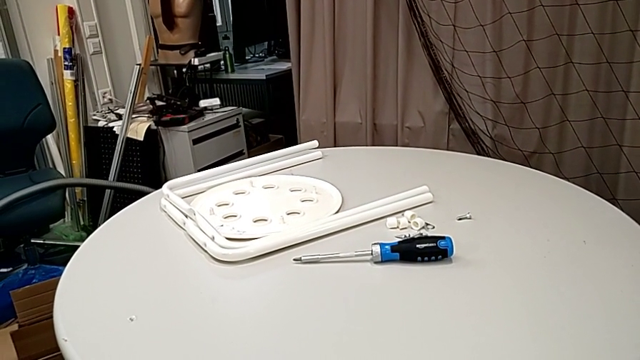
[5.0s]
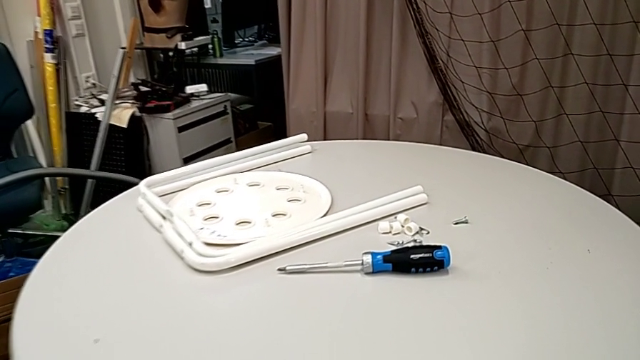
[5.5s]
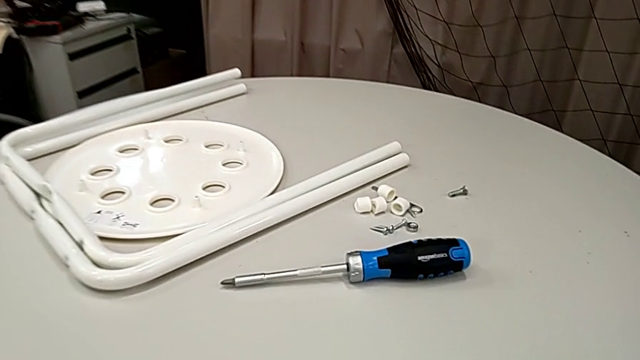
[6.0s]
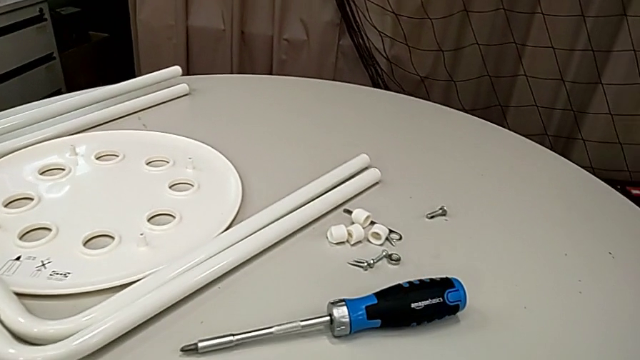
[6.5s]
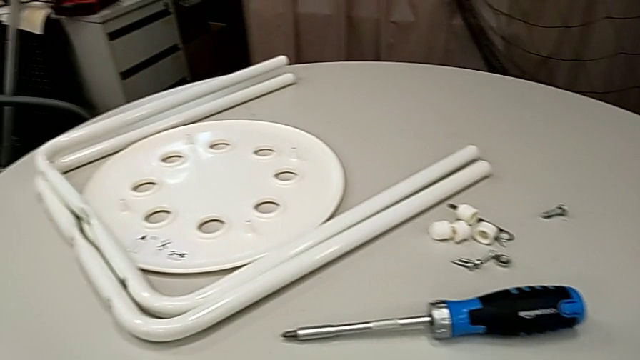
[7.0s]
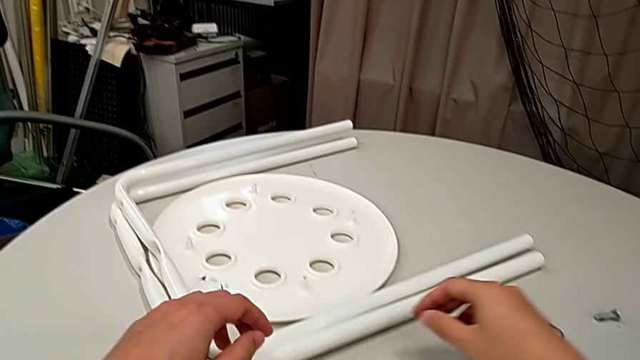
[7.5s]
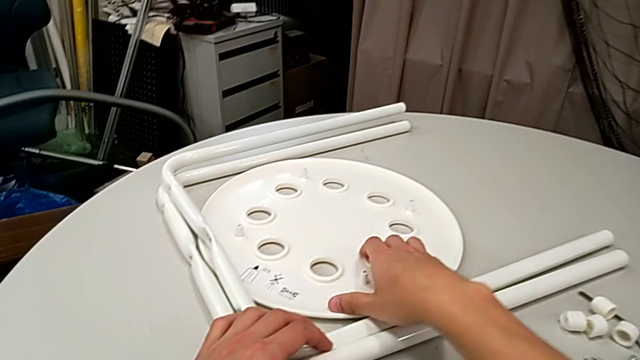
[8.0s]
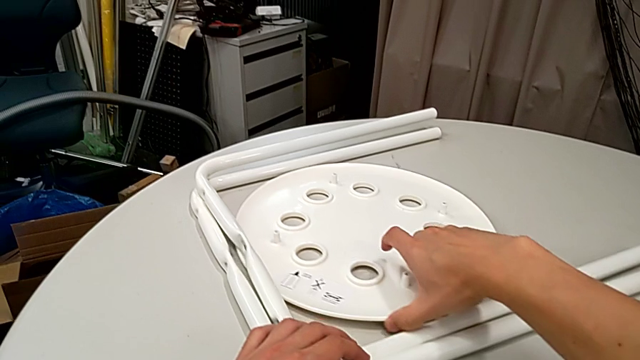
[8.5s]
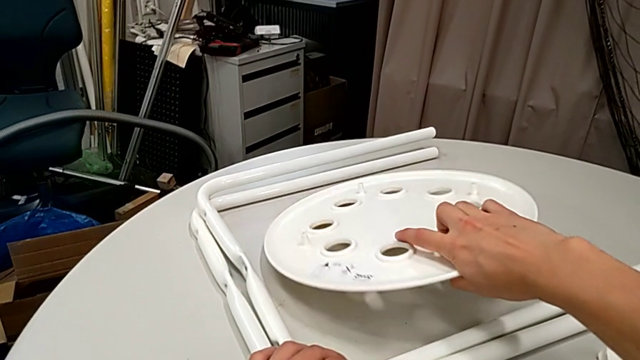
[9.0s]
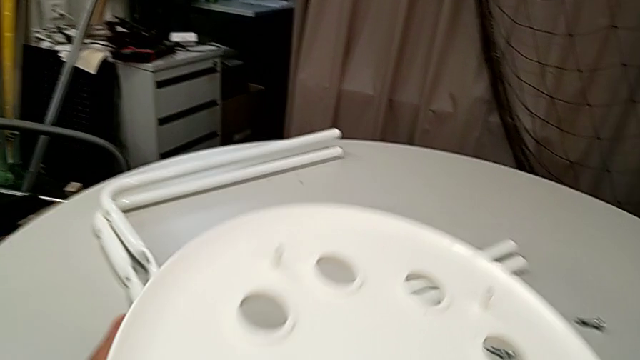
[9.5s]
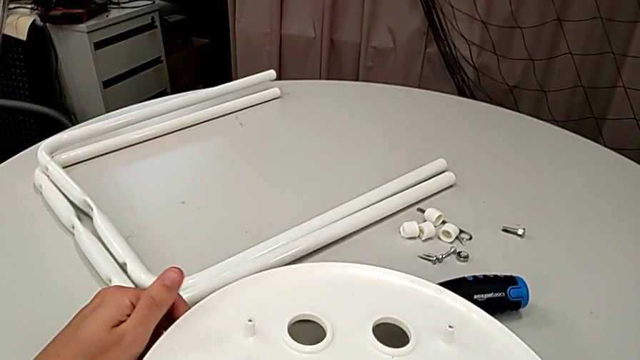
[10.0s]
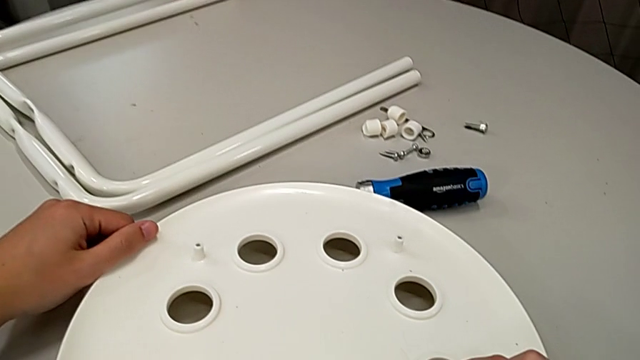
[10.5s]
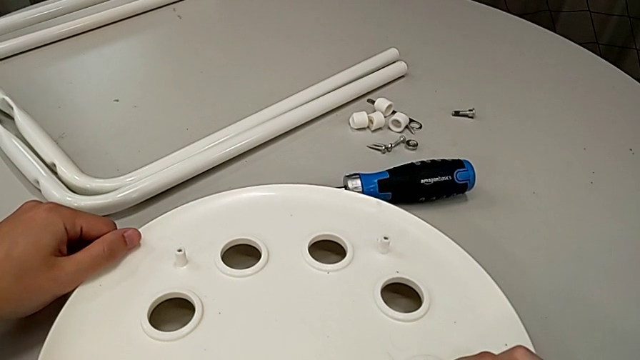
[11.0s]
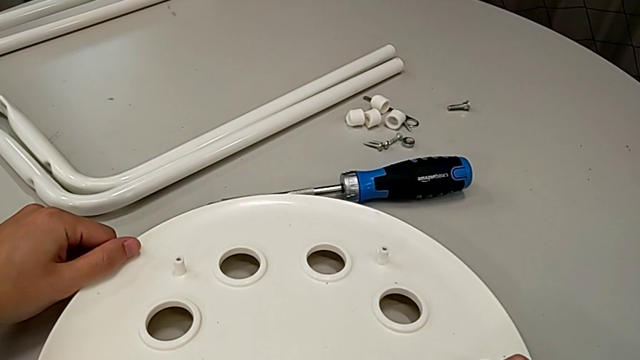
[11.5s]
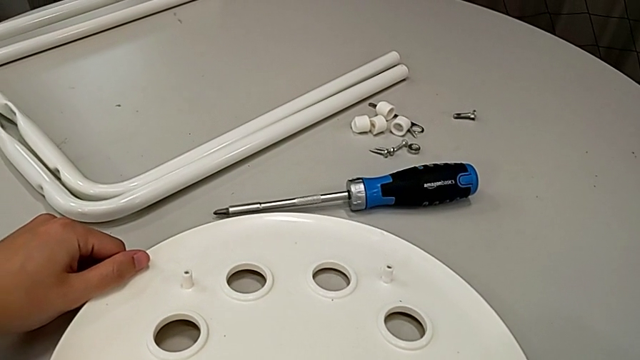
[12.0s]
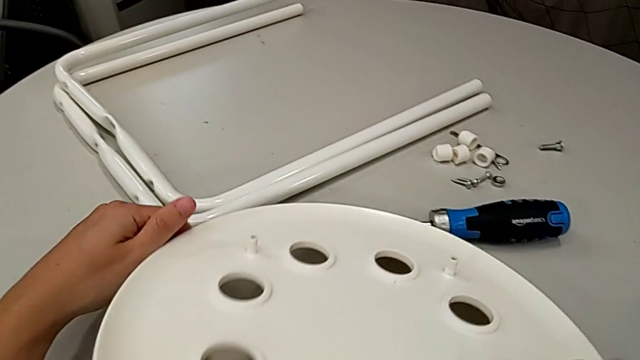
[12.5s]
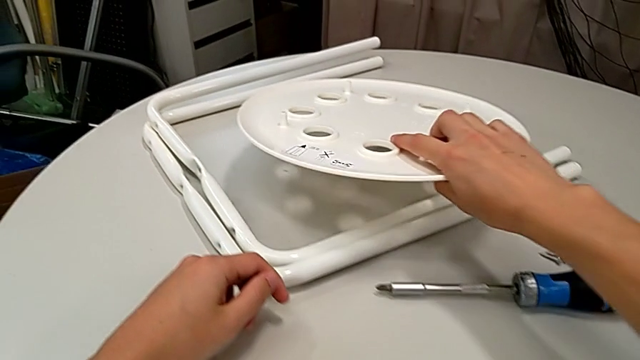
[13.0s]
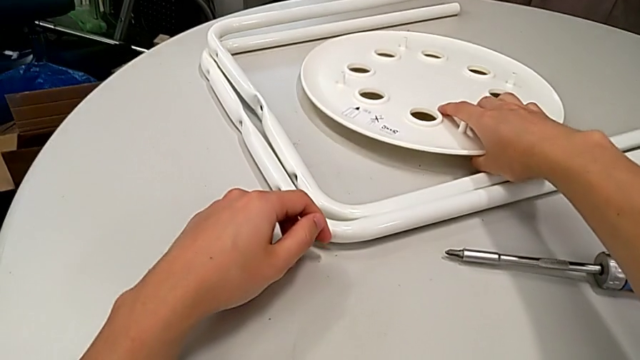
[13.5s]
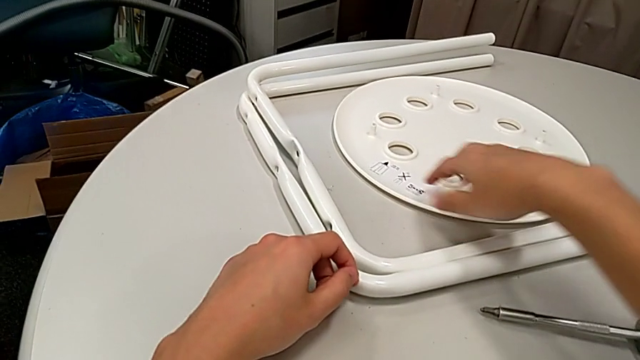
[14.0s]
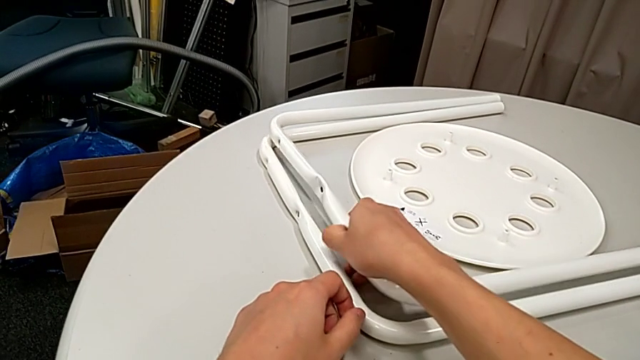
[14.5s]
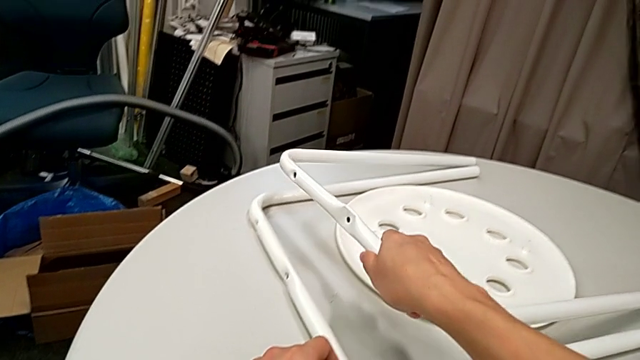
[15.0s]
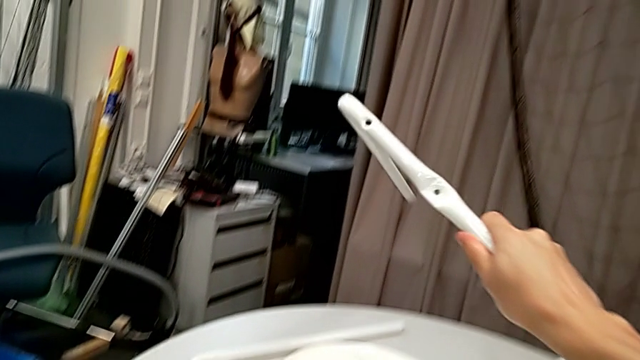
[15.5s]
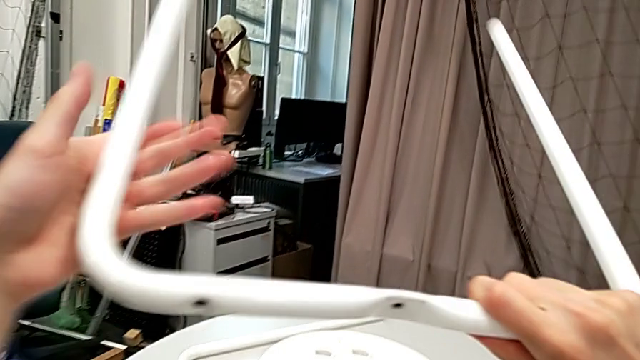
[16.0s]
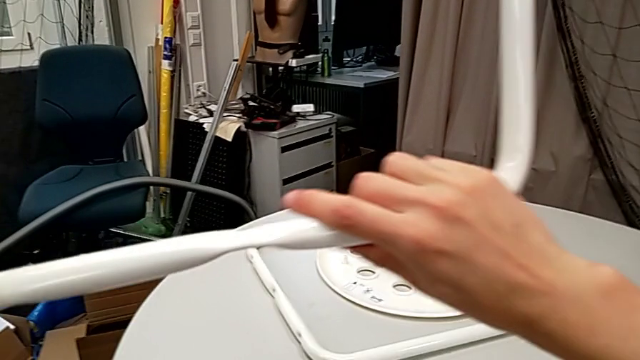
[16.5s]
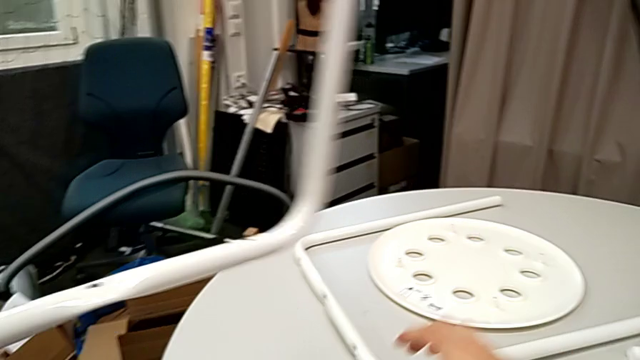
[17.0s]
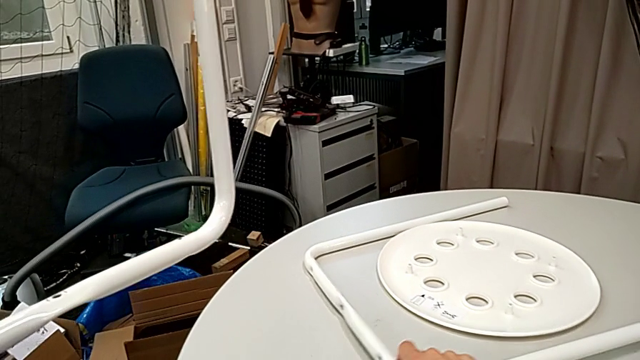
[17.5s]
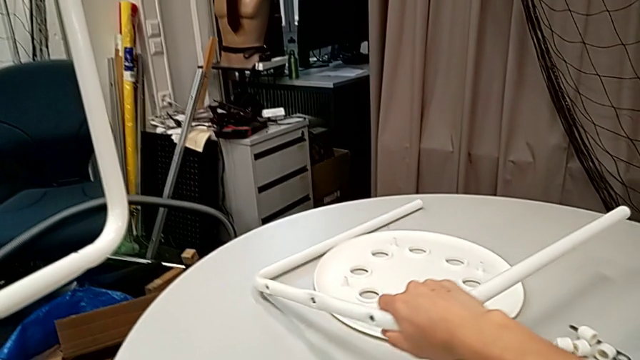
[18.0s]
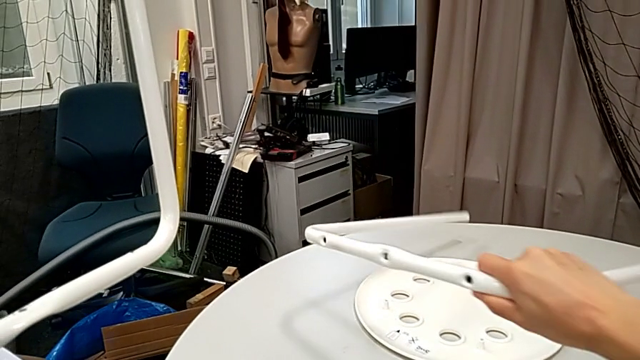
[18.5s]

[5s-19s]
The camera wearer is assembling the legs of the stool. They wrongly lift the seat with the right hand and hold it, place it with the right hand and lift the leg twice.

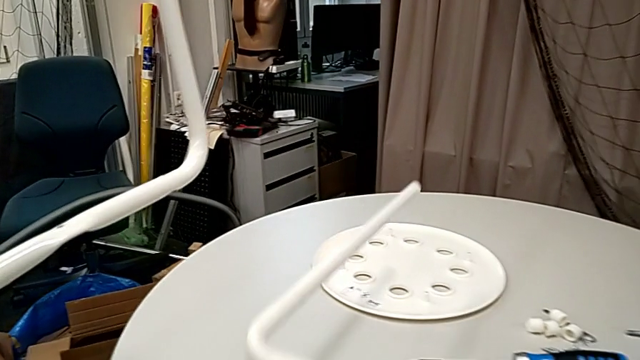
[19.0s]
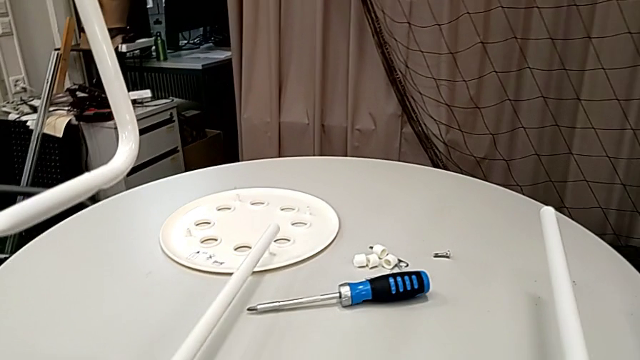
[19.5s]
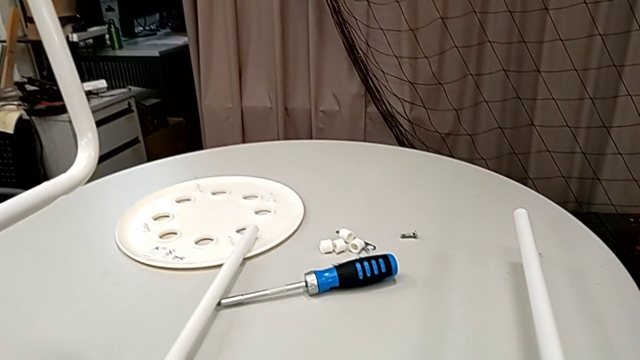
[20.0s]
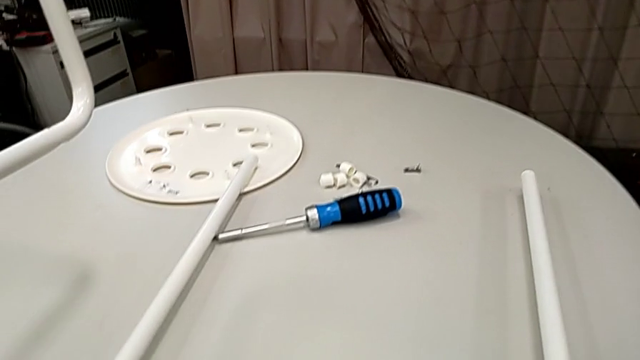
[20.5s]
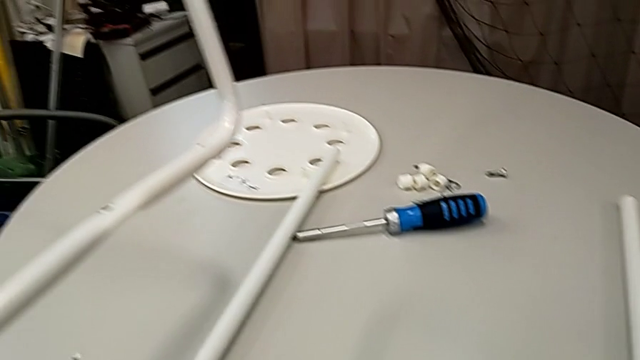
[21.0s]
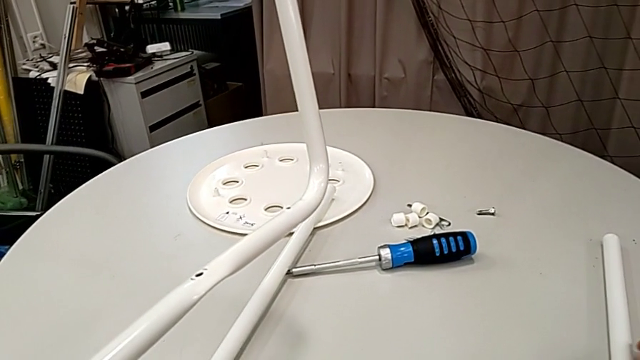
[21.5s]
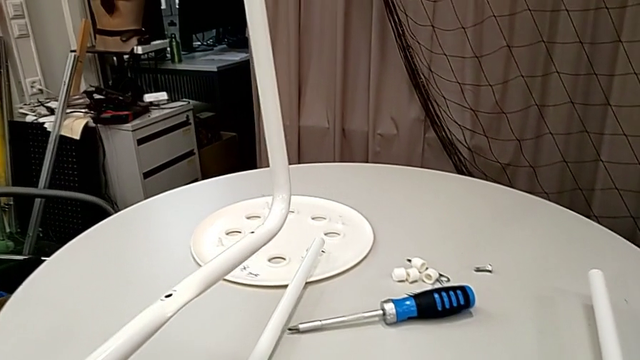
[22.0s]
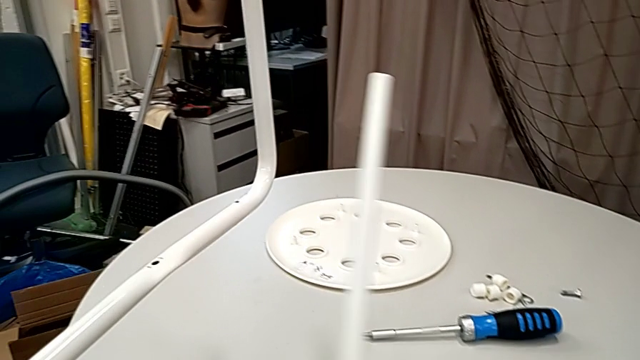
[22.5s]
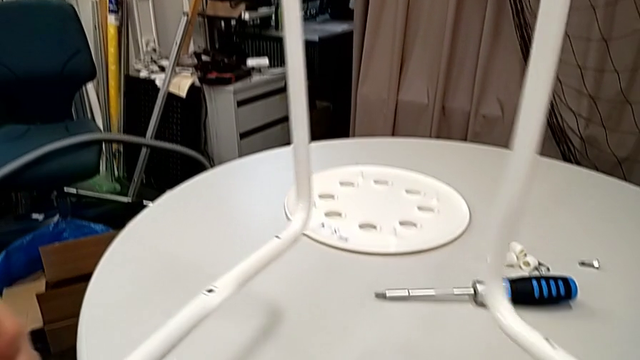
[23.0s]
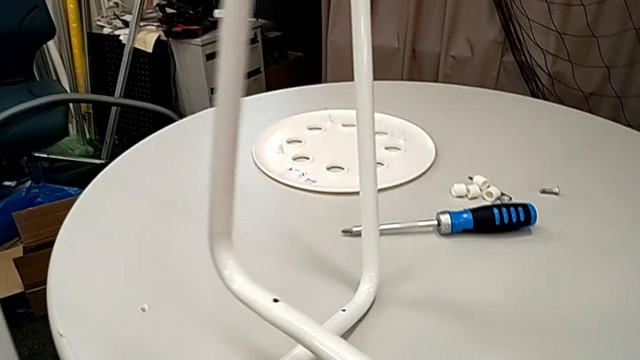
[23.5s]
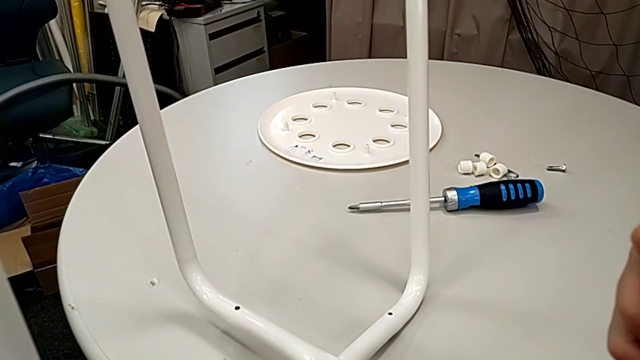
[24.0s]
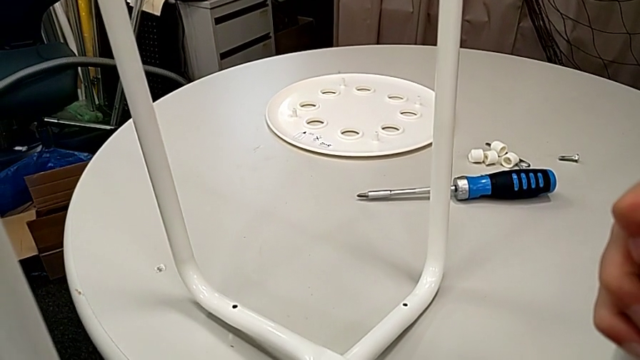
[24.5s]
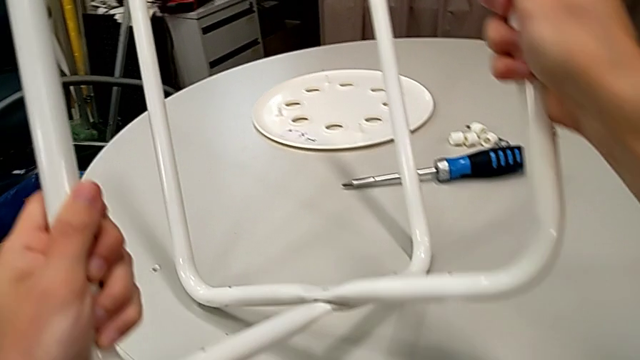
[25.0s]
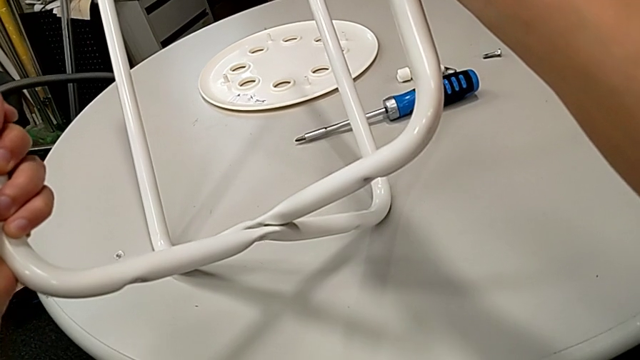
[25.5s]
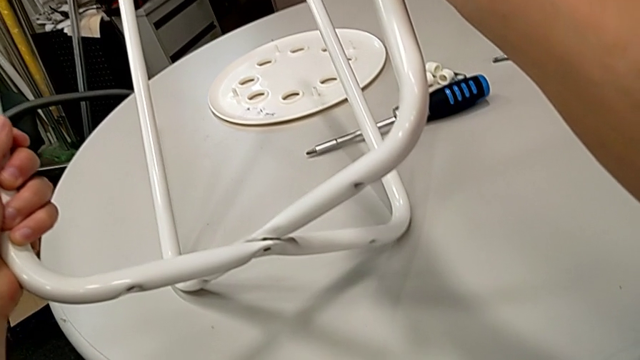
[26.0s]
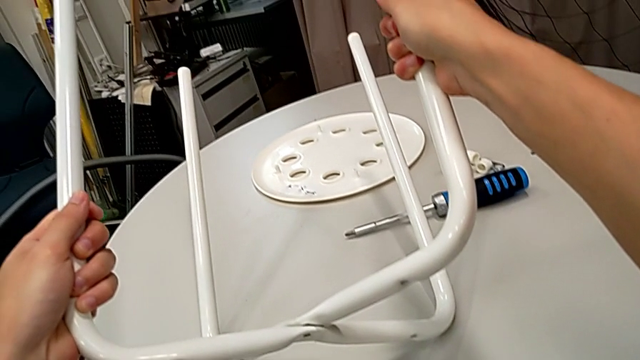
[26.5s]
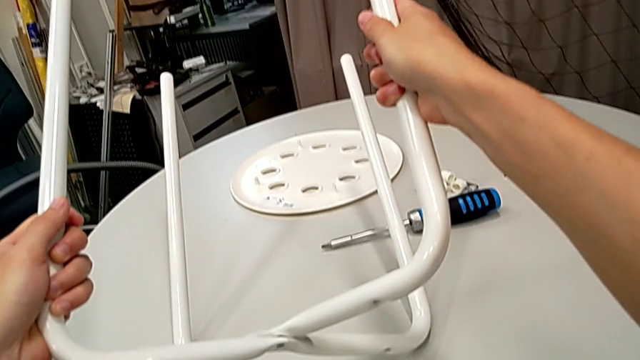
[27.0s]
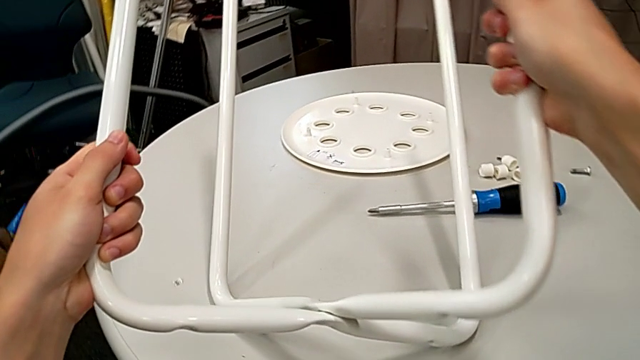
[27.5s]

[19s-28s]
The camera wearer is assembling the legs of the stool. They place the leg, lift it, and wrongly align and inspect it, placing the legs in the wrong way.
